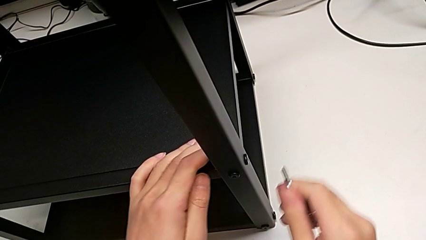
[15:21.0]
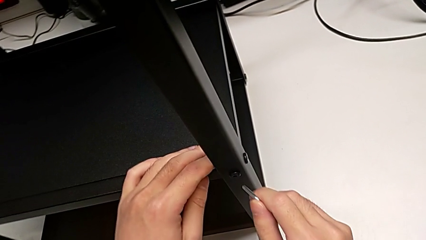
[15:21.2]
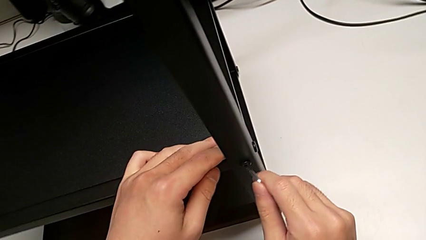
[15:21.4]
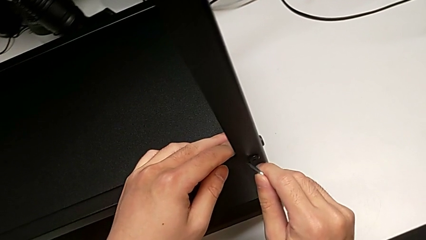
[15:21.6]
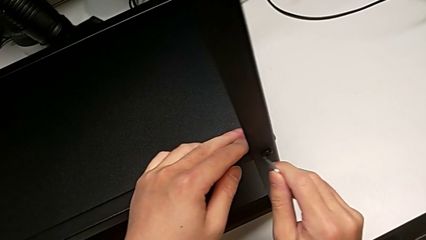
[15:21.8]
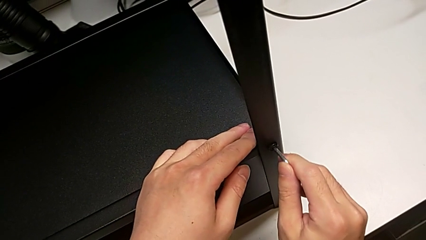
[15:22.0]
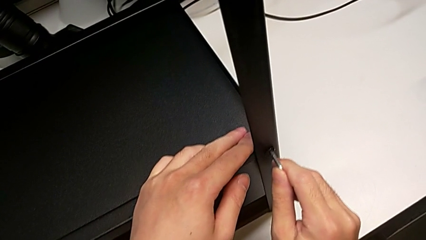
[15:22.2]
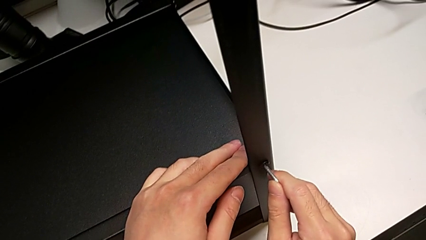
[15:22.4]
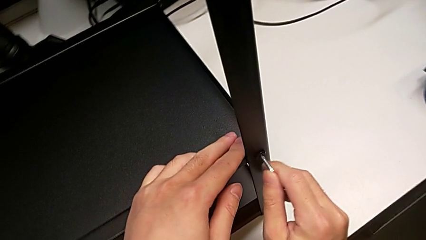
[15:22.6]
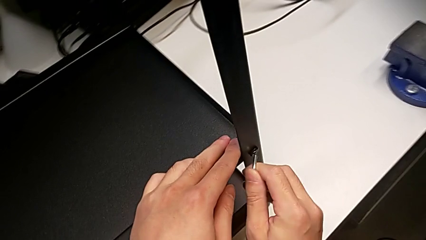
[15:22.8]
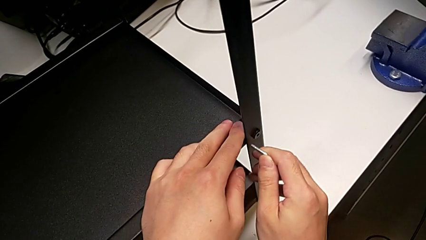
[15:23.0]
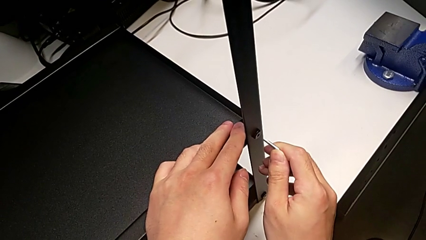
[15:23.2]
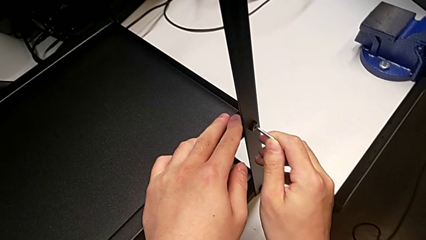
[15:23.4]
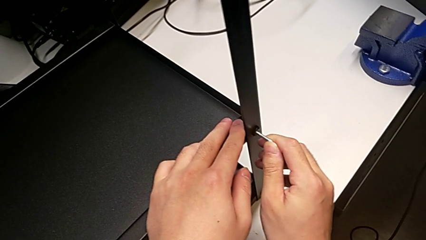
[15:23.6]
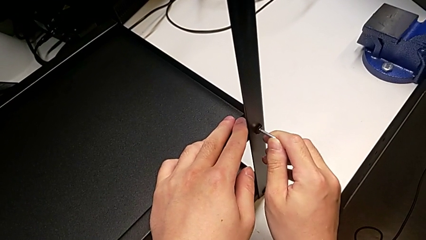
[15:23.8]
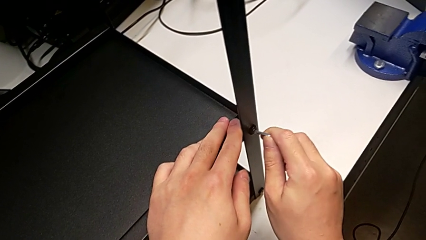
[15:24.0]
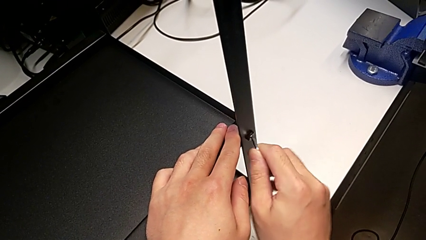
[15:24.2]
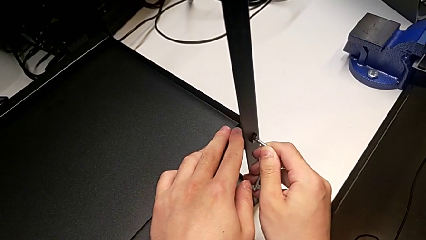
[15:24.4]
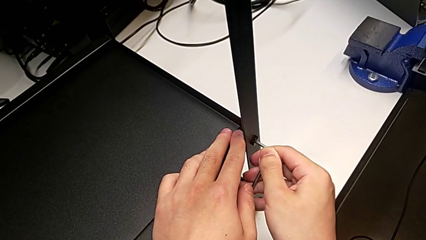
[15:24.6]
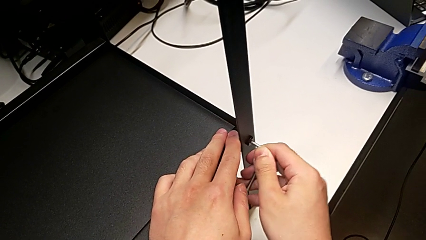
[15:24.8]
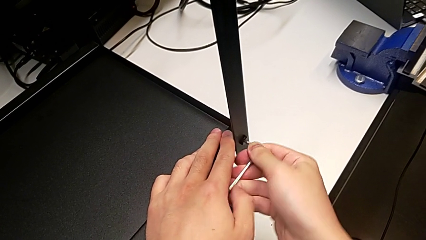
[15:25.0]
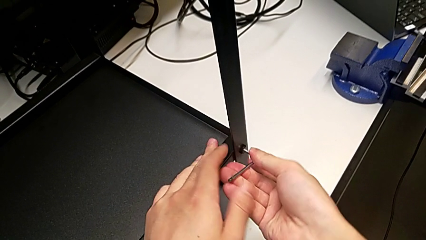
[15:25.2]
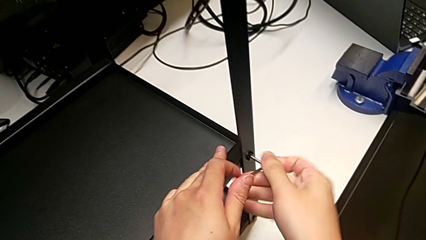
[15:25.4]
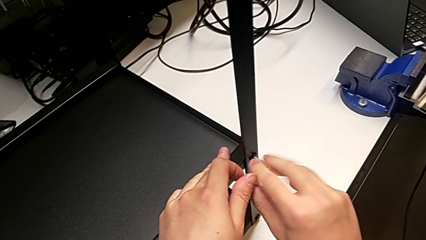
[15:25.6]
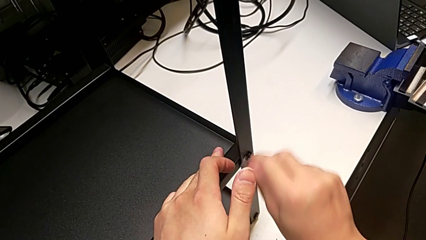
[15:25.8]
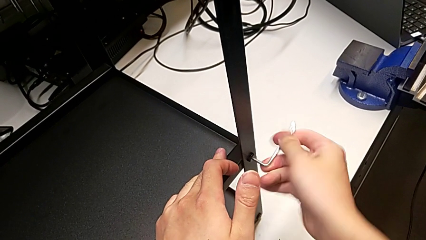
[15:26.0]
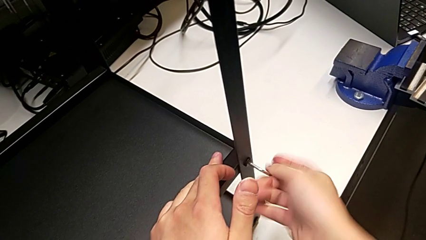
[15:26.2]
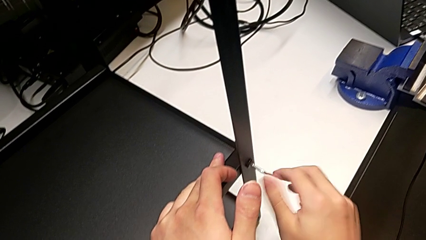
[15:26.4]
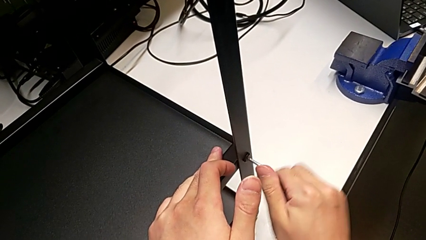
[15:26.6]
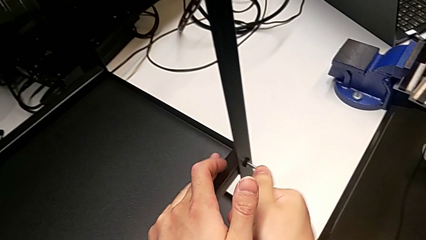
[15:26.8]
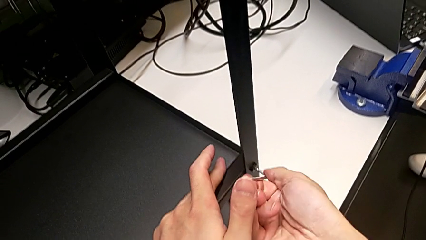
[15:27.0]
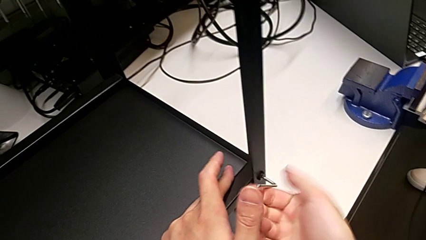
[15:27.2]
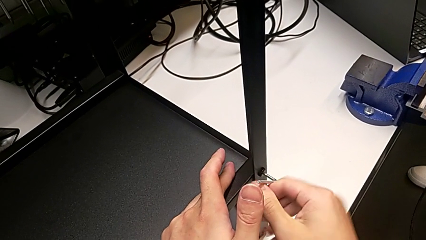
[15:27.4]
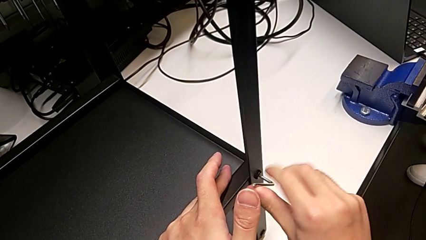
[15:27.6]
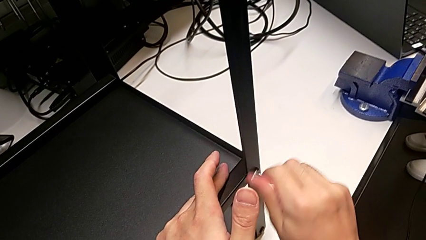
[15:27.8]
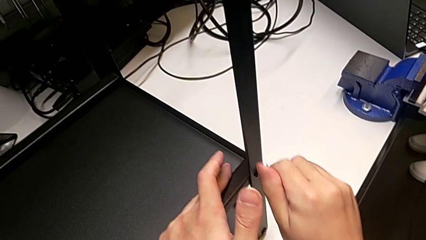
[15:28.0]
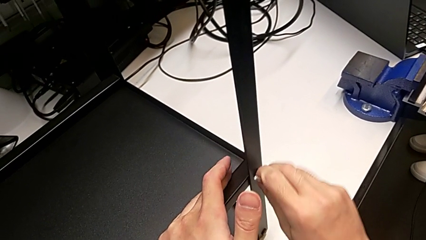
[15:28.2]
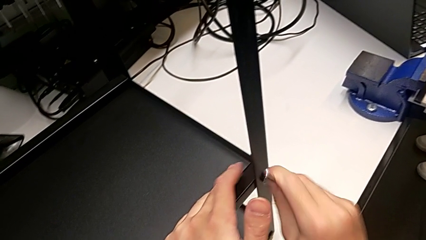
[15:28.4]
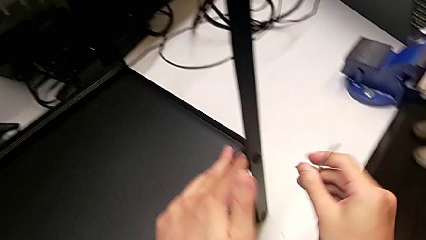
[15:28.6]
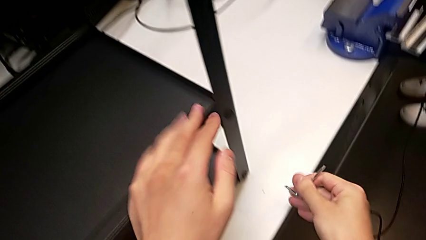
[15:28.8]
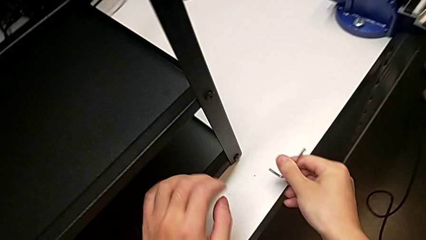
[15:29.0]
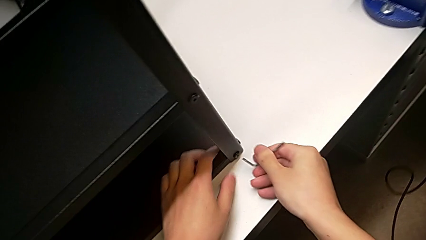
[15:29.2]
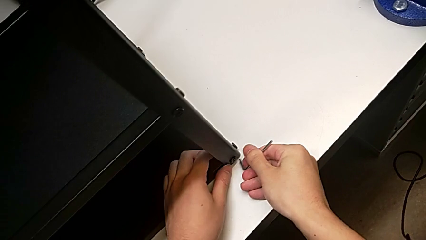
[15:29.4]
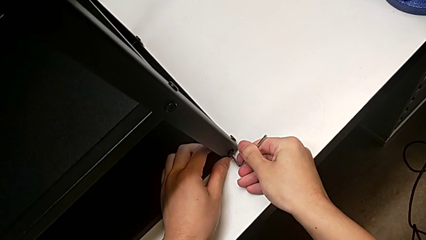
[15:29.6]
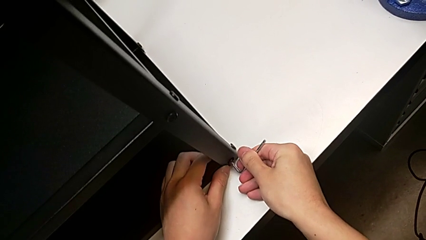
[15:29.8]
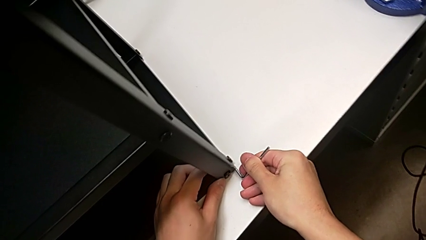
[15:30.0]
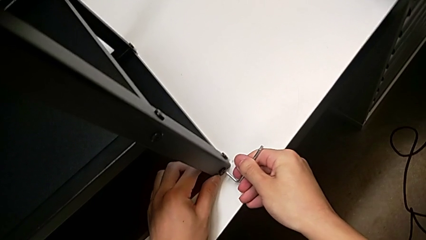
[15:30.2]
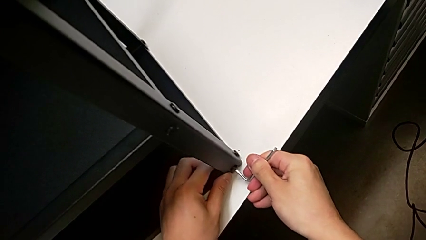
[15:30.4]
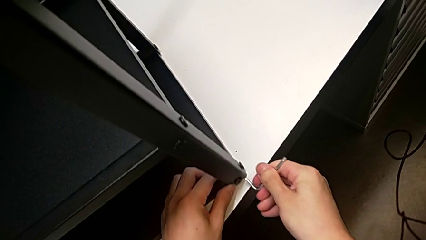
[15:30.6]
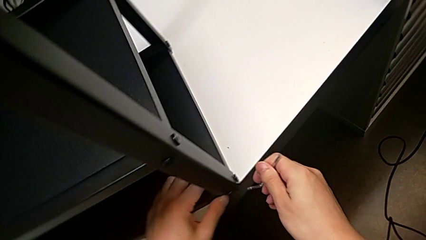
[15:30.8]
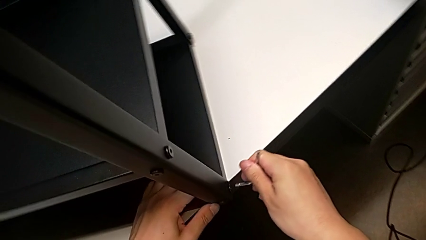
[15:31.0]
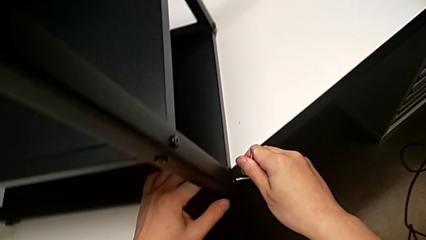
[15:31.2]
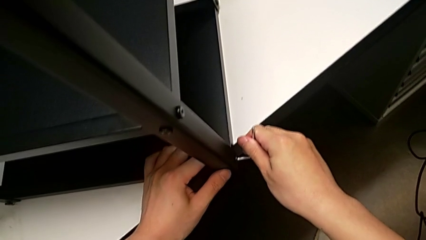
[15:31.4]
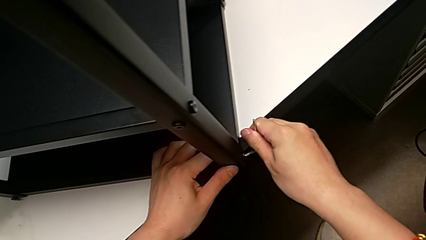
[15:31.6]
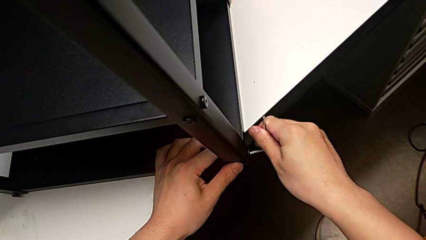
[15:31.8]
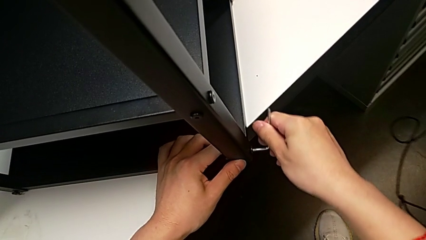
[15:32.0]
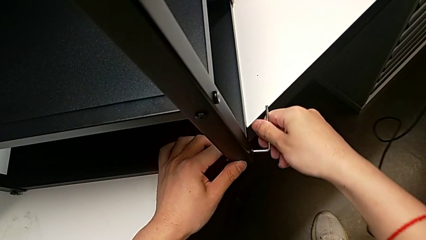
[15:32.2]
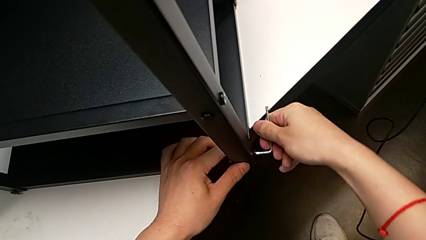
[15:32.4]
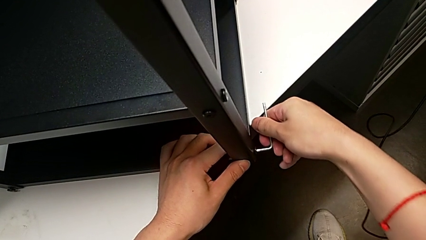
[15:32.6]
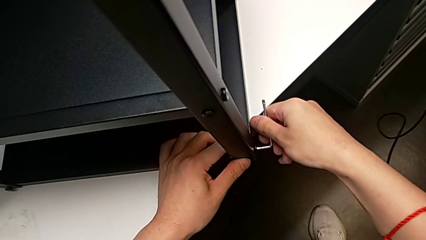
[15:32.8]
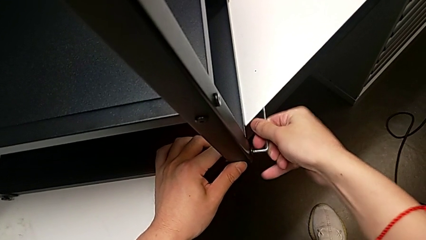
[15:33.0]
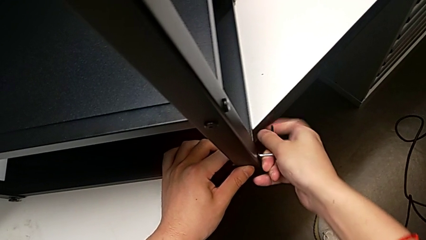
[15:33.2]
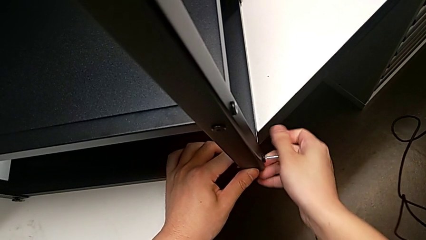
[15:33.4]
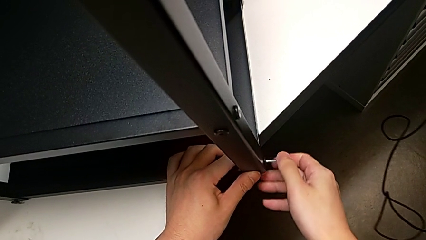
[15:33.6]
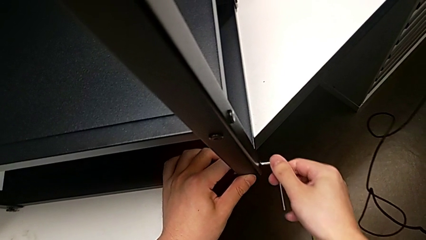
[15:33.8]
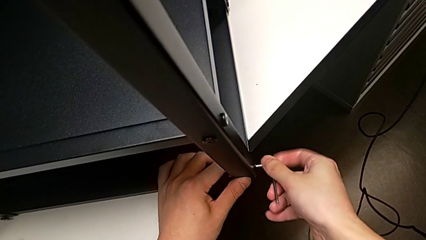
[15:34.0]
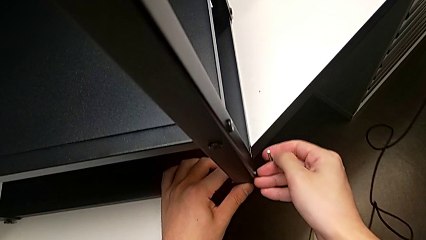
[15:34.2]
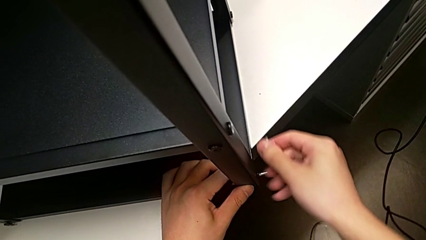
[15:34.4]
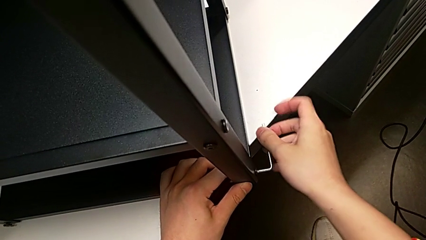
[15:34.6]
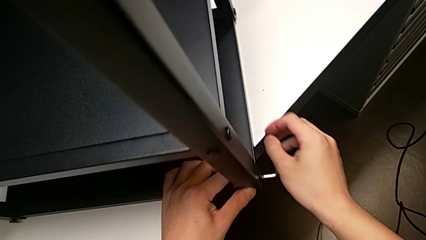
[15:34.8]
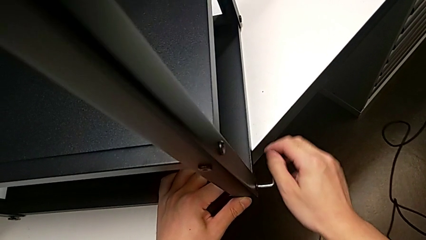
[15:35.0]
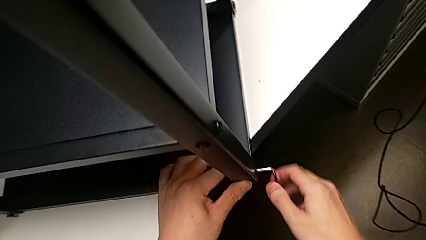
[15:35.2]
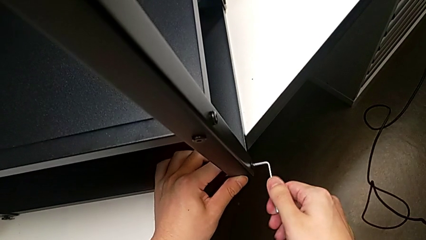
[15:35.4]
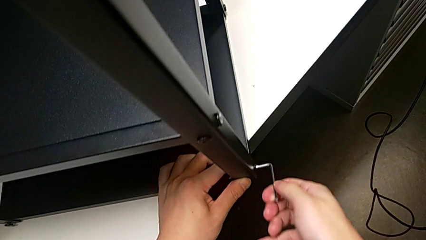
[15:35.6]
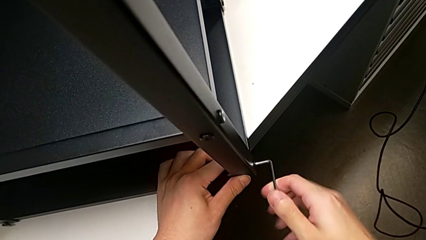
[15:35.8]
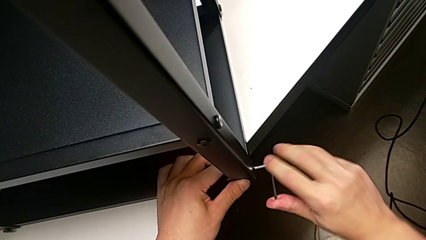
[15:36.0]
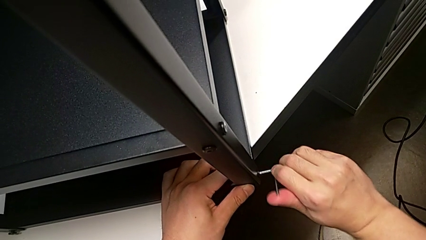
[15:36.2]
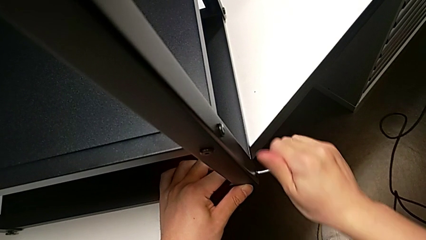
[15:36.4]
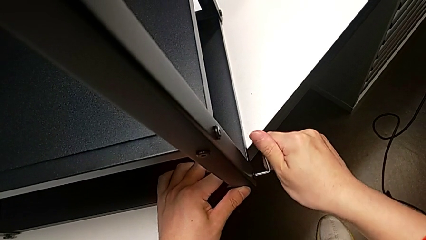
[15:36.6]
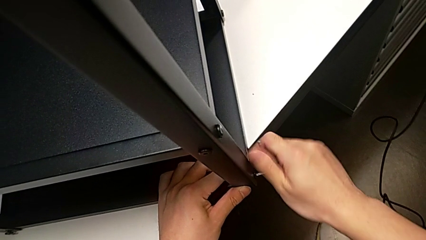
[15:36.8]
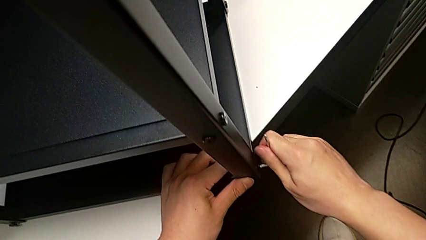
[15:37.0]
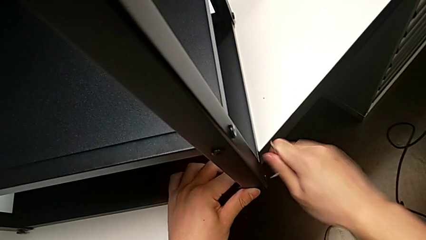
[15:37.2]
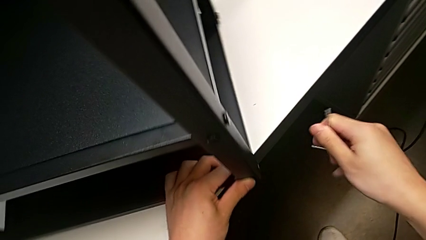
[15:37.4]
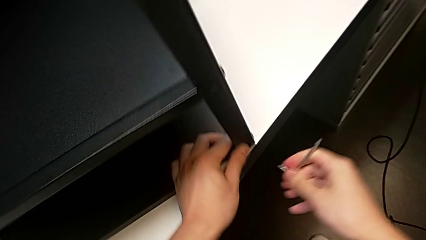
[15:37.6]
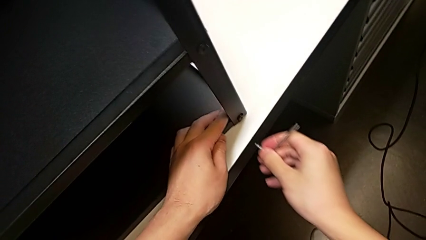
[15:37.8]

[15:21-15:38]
The camera wearer is screwing the first leg into place. They insert the Allen wrench, screw the second hex socket head, pull the Allen wrench, insert it, screw the third hex socket head and pull the Allen wrench.
